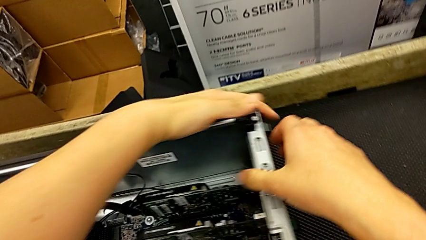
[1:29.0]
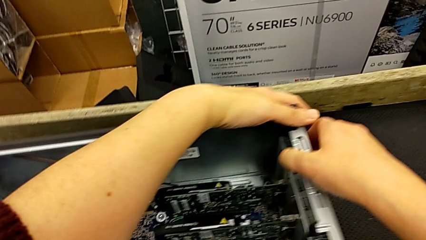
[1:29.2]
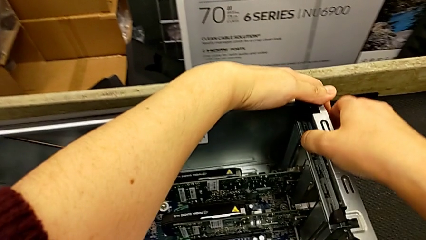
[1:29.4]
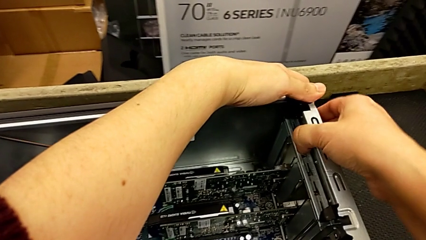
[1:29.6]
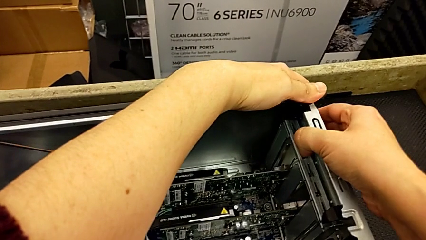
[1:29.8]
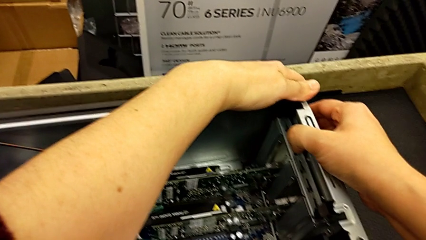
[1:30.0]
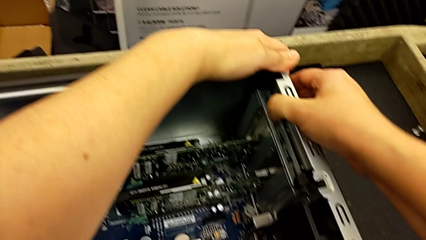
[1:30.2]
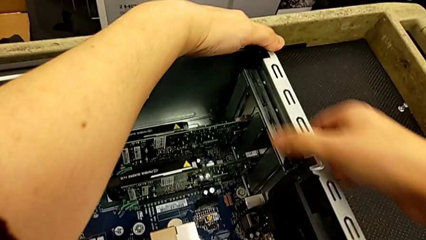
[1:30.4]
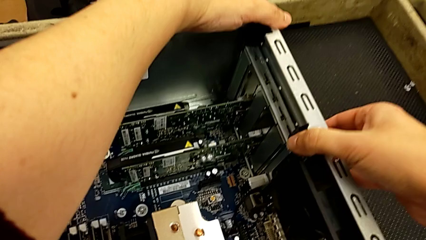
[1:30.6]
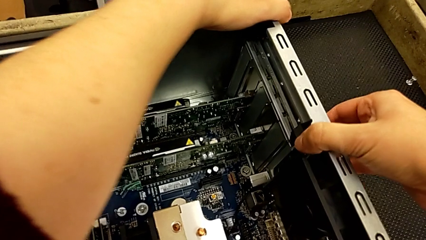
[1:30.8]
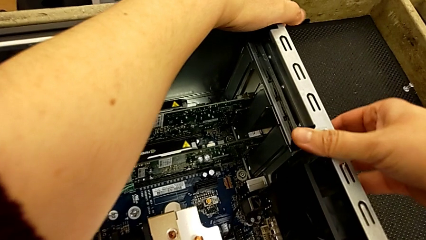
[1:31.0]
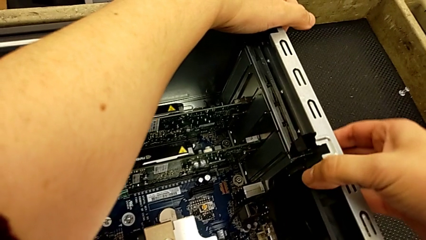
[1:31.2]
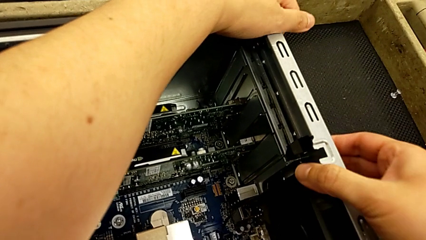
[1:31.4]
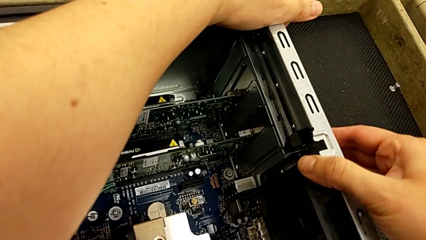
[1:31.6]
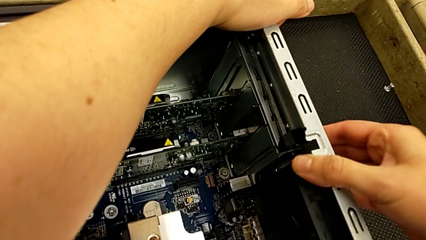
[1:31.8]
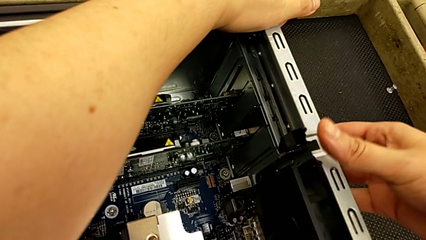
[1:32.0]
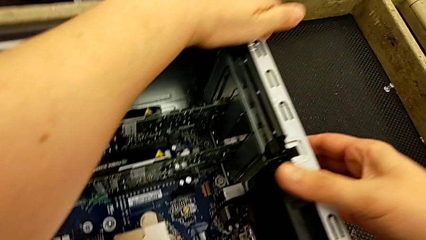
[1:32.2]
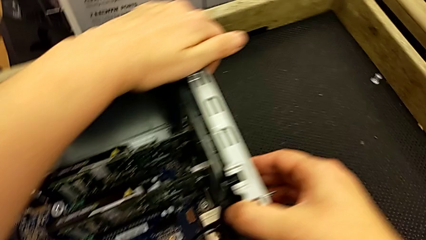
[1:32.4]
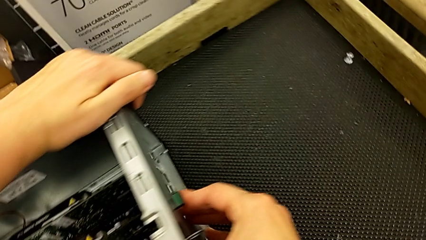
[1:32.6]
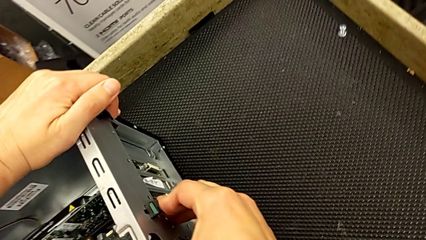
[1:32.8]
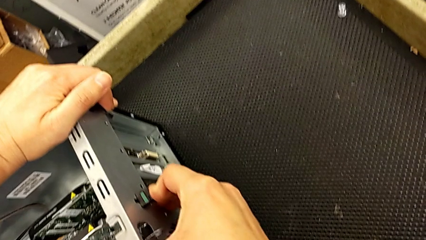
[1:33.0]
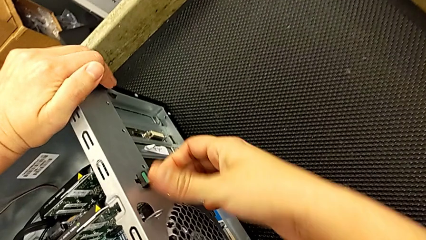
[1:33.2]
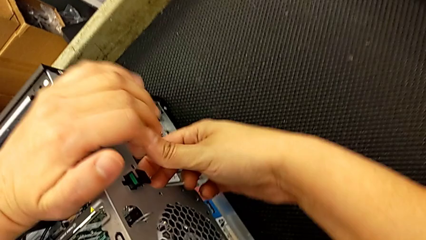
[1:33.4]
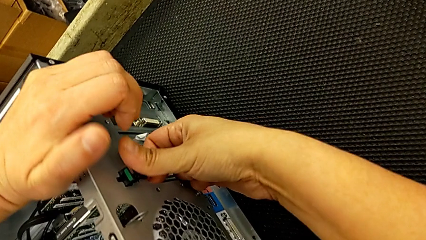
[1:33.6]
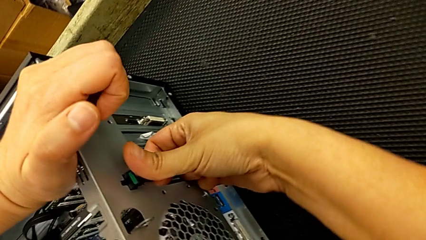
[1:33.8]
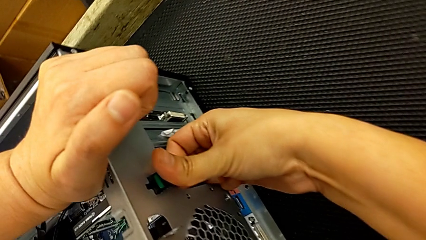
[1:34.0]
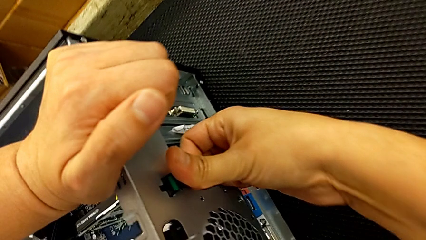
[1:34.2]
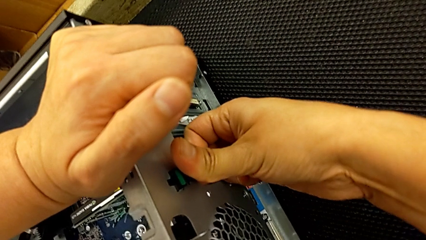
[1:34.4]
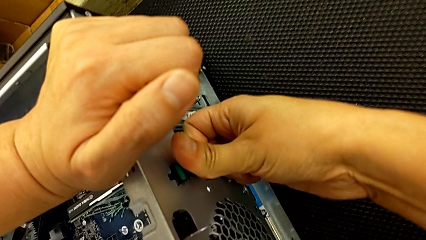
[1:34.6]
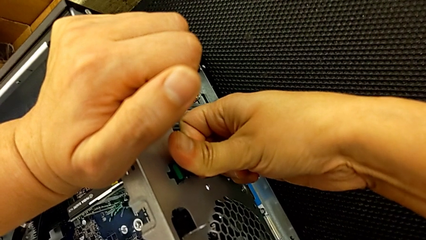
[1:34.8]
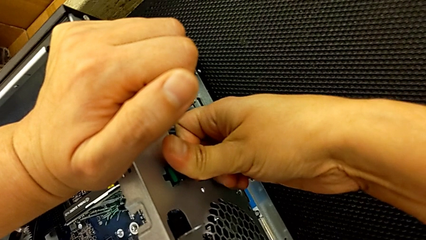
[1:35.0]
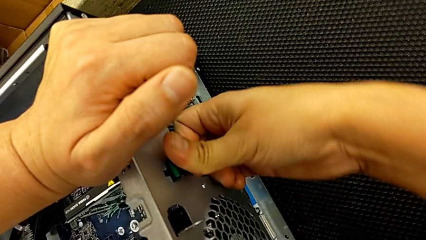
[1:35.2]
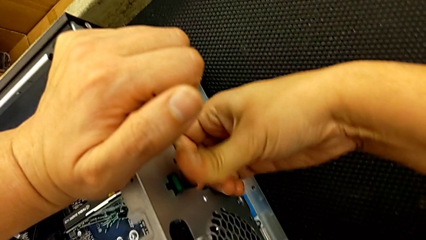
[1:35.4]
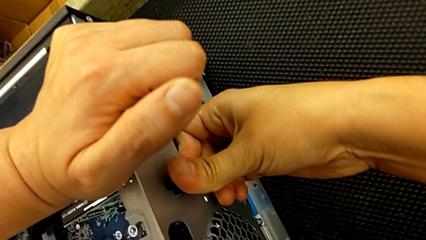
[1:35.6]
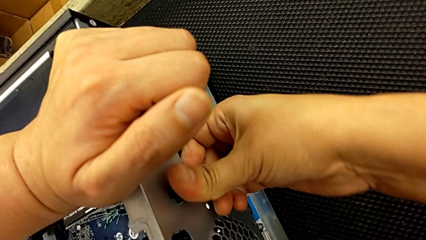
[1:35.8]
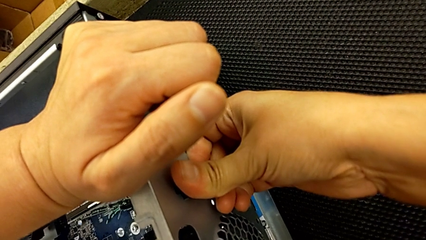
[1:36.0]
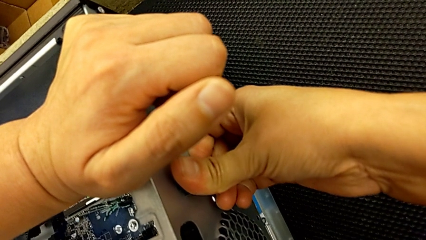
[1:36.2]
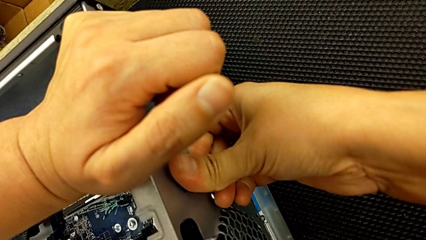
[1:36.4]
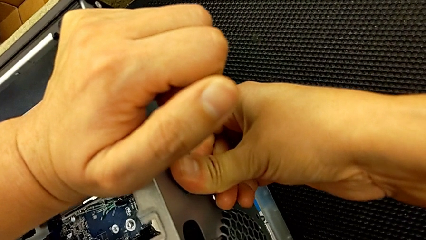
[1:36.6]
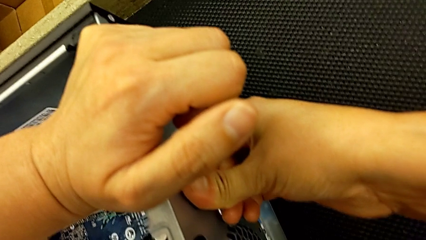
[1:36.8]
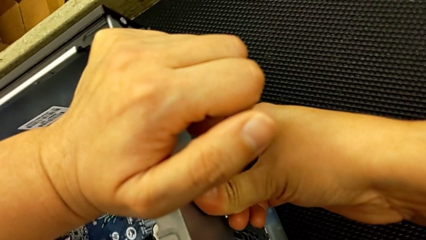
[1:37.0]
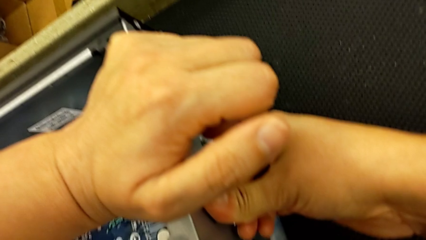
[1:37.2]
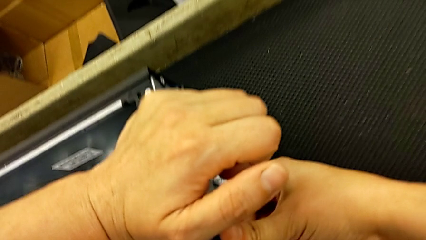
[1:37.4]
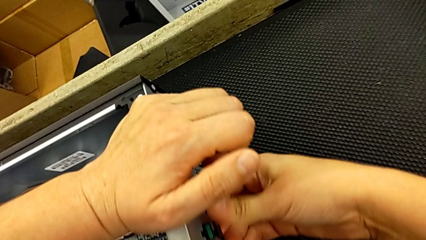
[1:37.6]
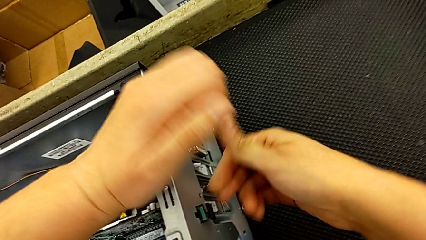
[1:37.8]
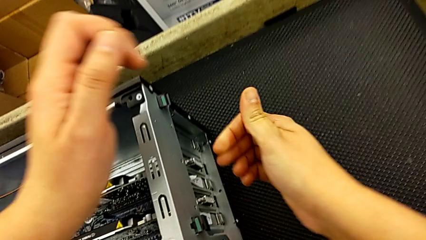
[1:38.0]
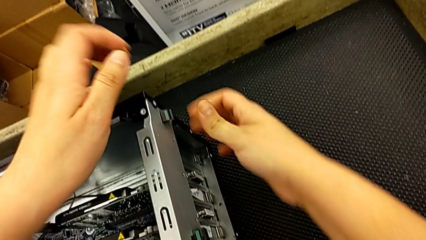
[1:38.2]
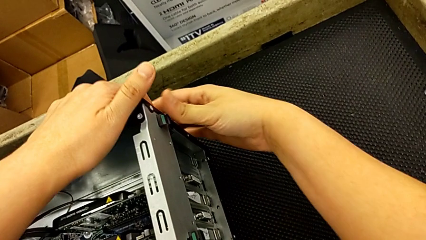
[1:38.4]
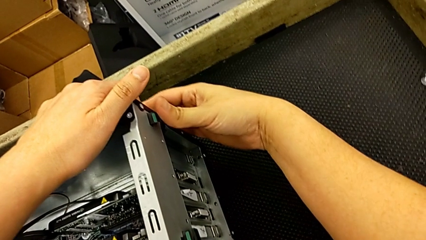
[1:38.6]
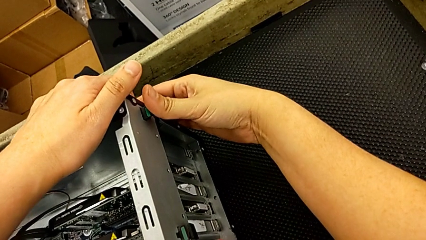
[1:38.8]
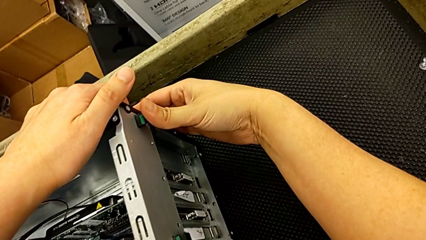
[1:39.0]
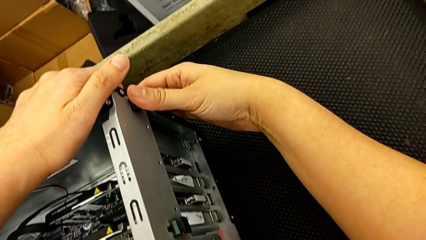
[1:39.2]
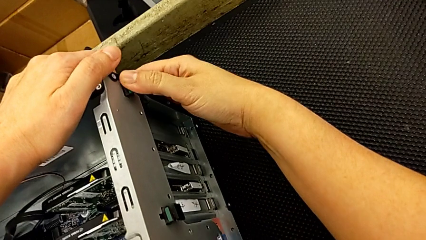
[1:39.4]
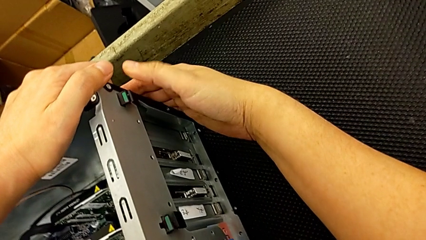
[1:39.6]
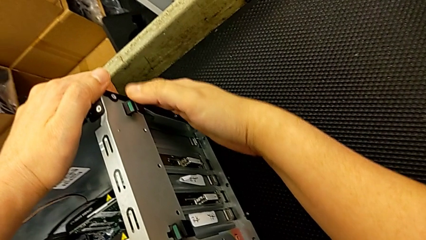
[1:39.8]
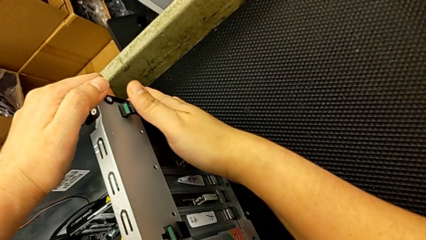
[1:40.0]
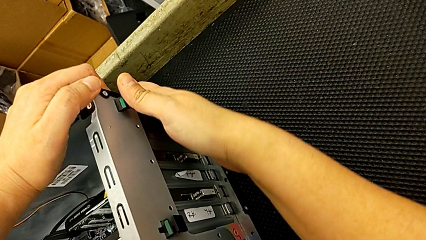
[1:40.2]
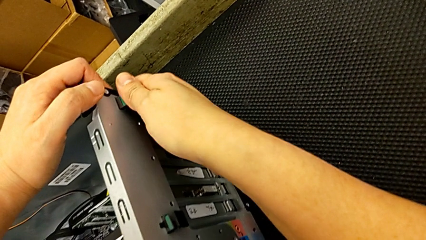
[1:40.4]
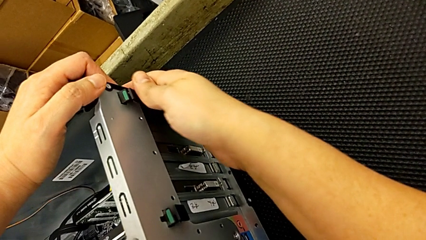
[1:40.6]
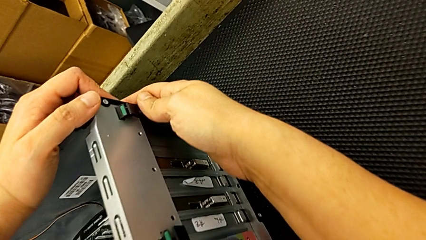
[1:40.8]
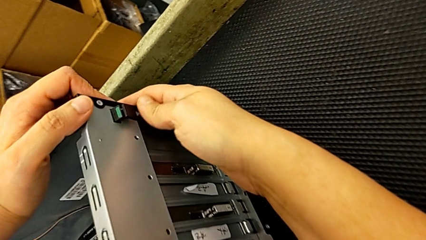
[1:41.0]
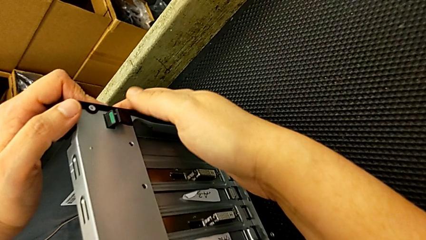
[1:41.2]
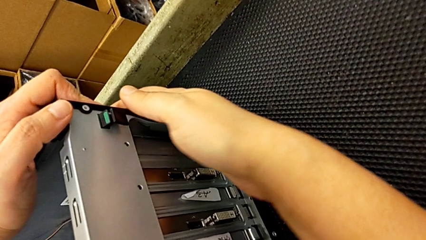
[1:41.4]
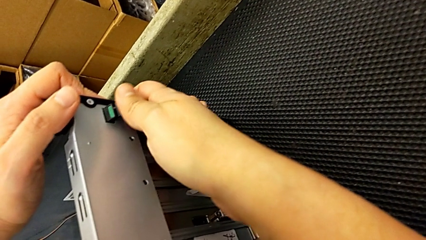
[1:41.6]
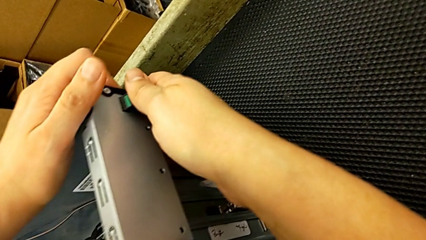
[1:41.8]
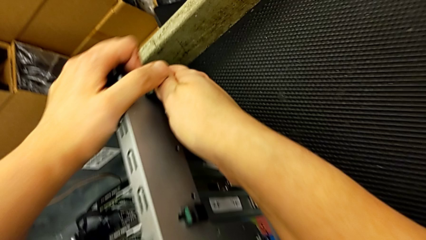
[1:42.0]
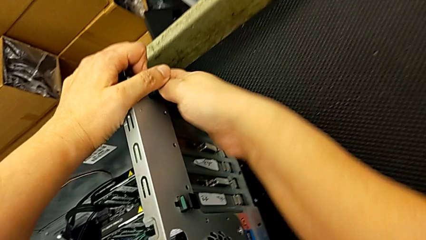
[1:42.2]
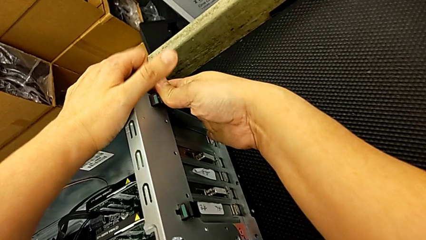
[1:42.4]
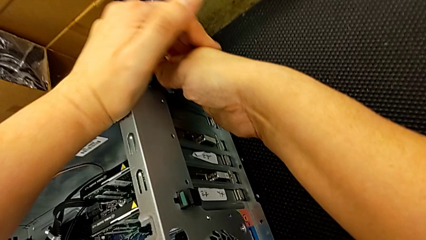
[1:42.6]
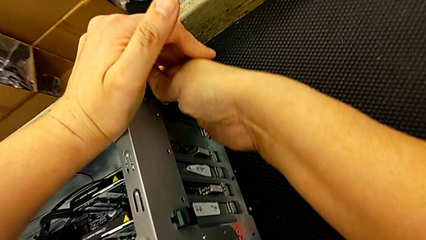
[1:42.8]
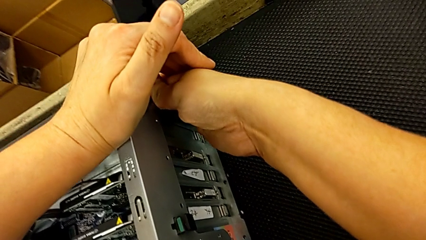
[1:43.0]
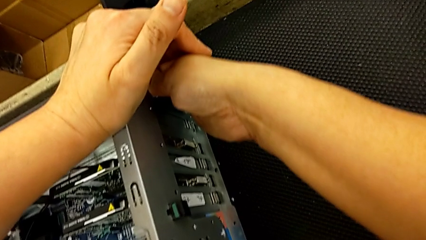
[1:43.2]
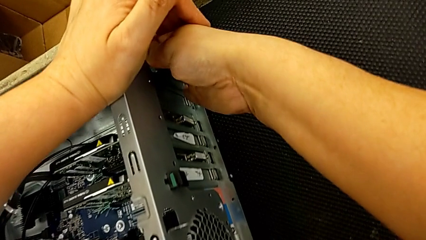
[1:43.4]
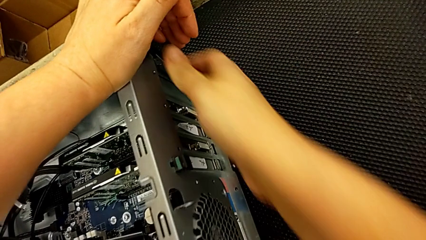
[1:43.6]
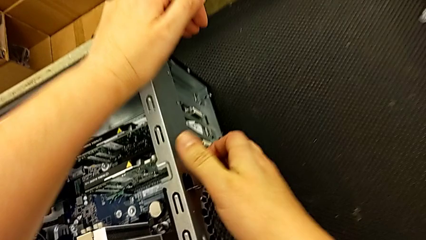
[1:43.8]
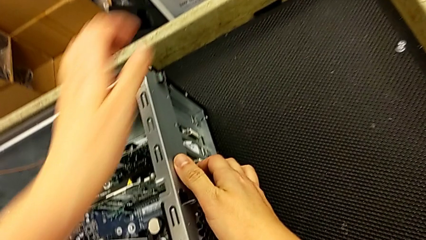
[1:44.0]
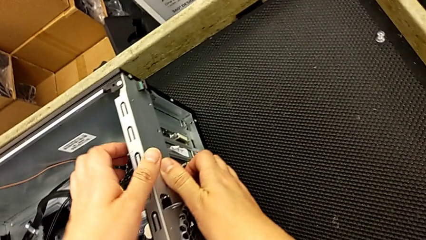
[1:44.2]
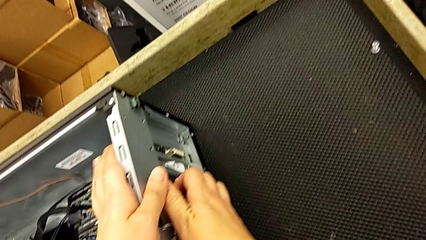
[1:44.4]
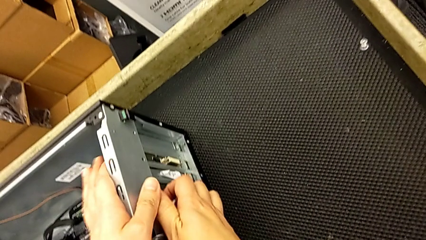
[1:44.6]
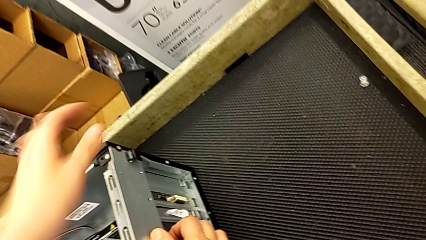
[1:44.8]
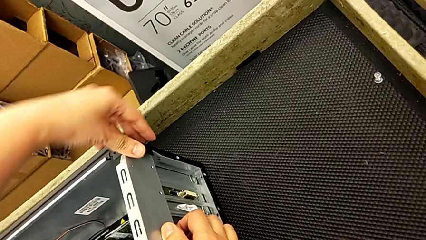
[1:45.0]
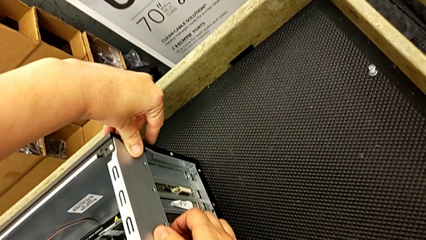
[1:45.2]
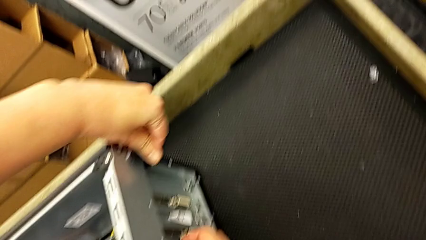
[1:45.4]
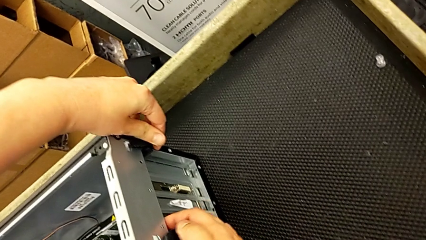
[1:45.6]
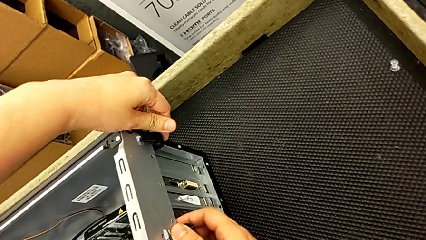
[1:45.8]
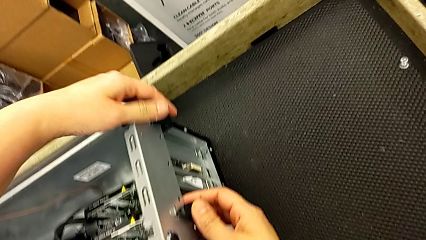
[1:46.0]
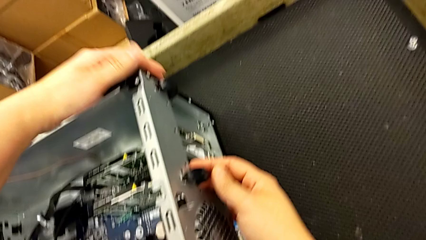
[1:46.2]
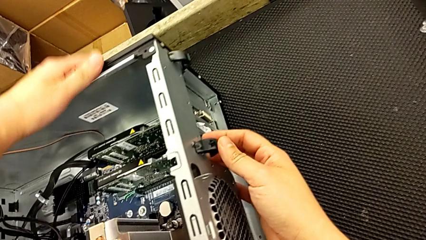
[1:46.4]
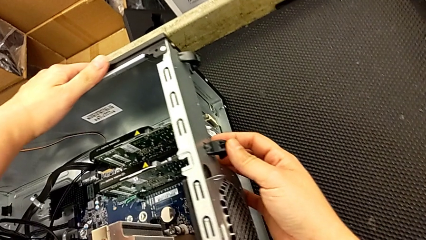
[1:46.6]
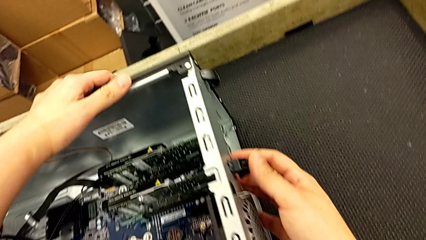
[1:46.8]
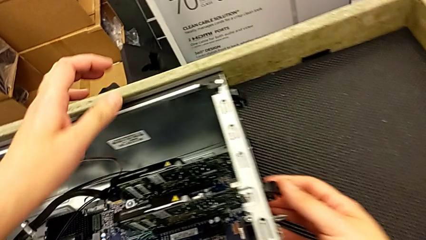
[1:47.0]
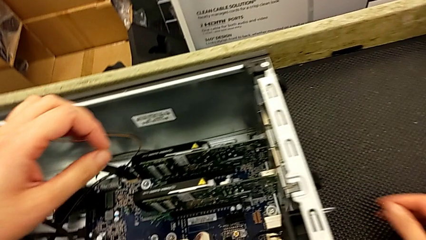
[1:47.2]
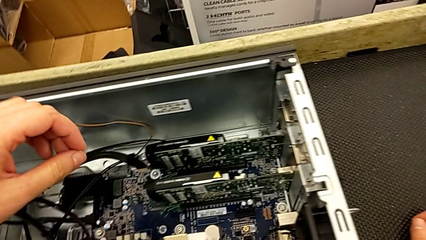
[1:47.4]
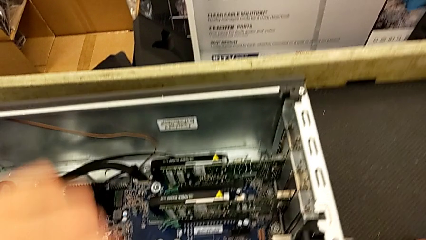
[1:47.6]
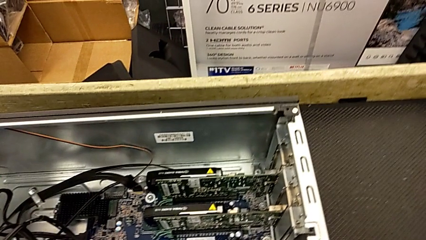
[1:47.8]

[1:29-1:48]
The camera wearer is removing the first graphic card. They wrongly push the computer tab in the wrong direction twice and begin to push it.
